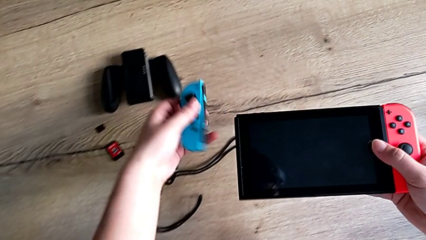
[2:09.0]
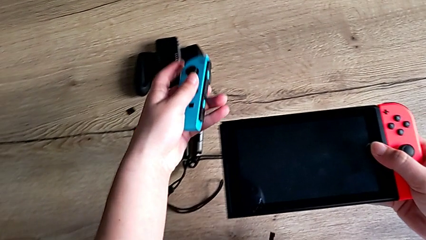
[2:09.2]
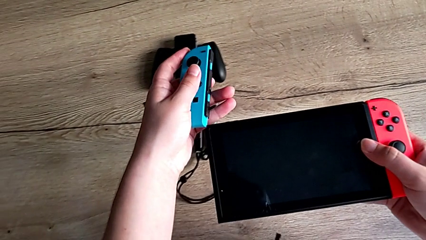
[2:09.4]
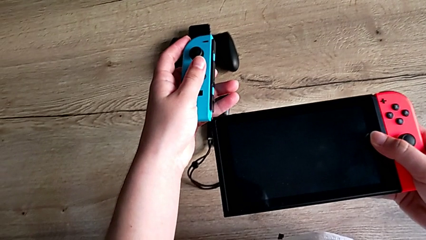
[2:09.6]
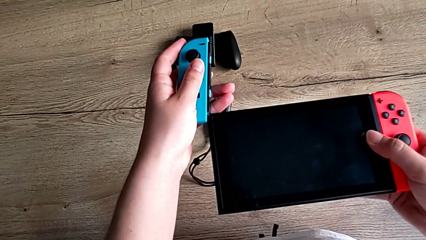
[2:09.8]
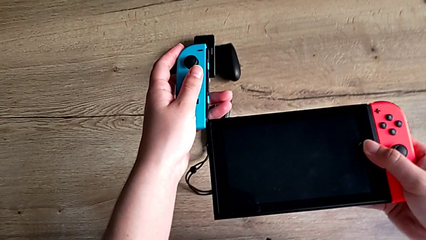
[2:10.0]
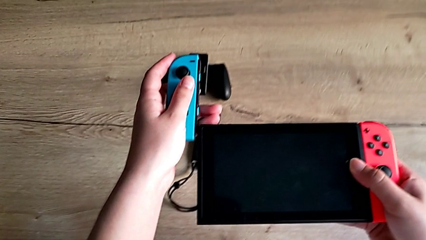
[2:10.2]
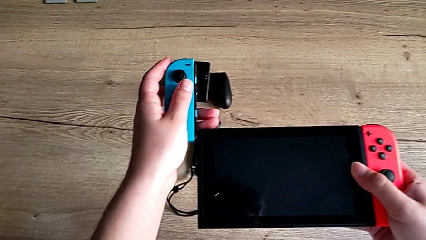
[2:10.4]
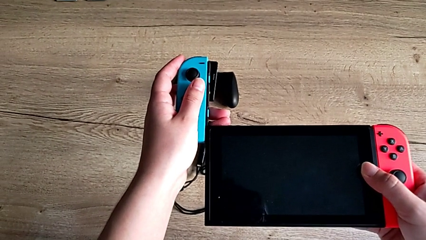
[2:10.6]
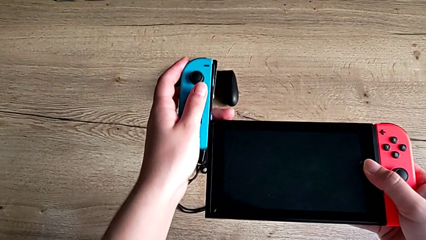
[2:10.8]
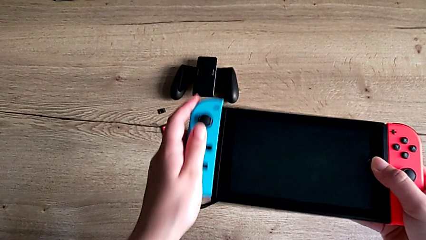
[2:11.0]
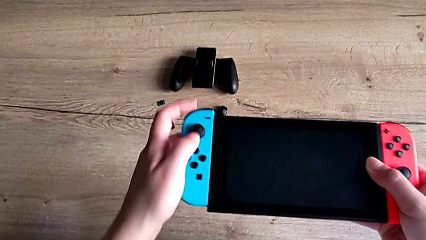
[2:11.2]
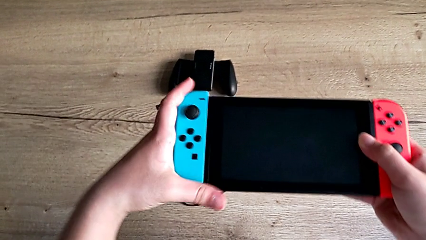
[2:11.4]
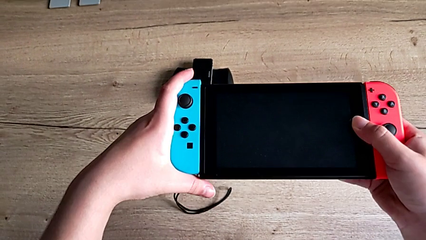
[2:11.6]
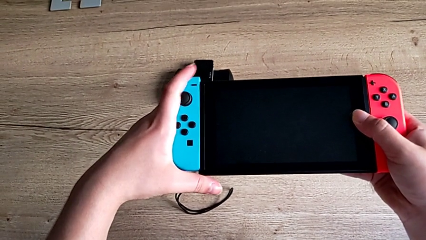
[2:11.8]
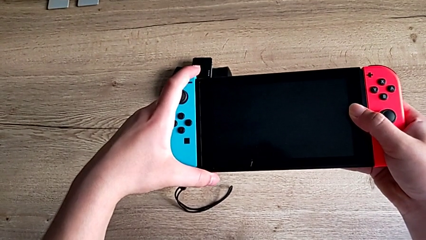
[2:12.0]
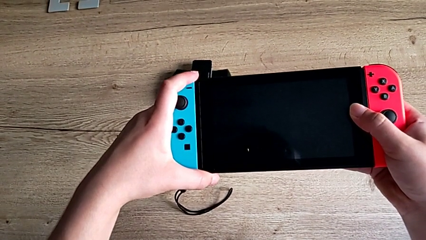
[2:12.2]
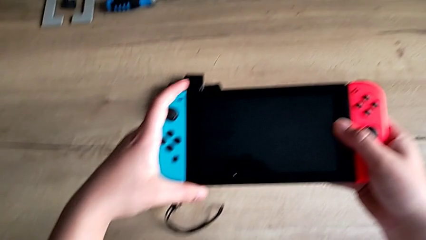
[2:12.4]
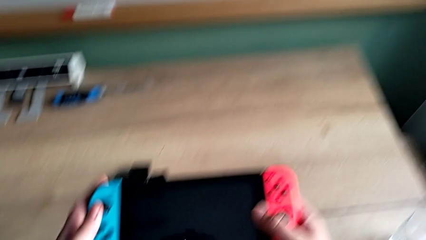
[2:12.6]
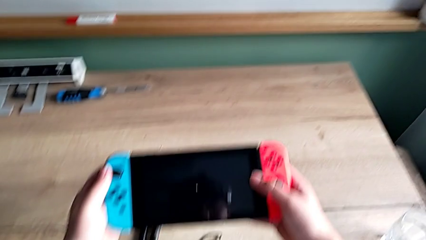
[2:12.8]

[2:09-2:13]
The camera wearer is attaching the joycons back to the Nintendo Switch. They grab the left Joy-Con controller and assemble it.

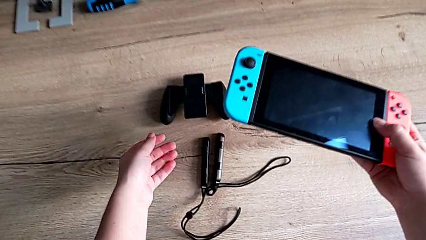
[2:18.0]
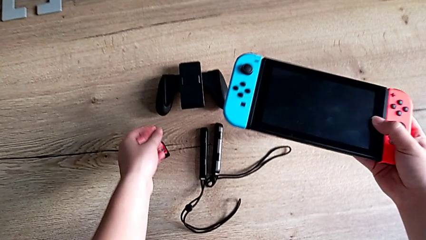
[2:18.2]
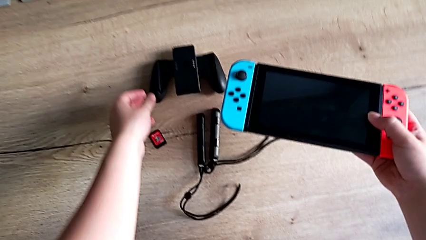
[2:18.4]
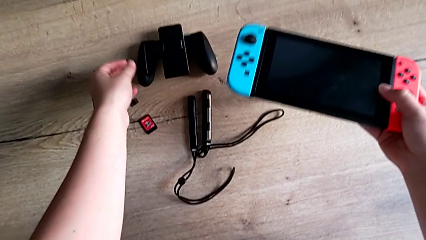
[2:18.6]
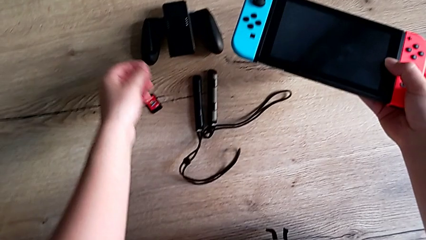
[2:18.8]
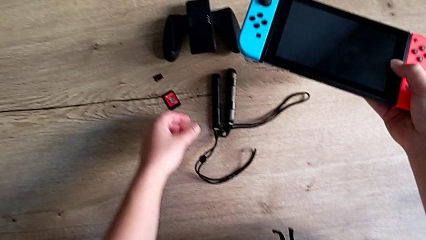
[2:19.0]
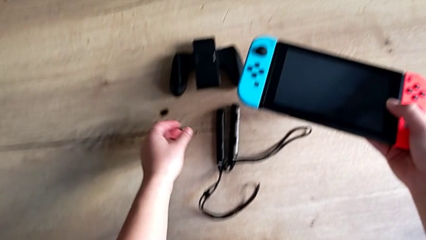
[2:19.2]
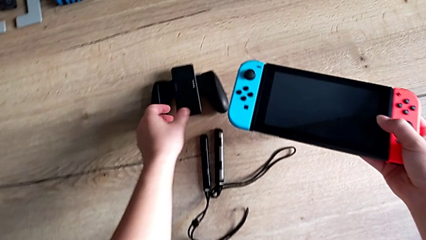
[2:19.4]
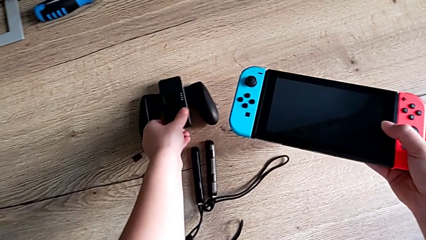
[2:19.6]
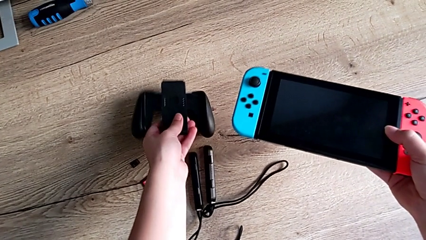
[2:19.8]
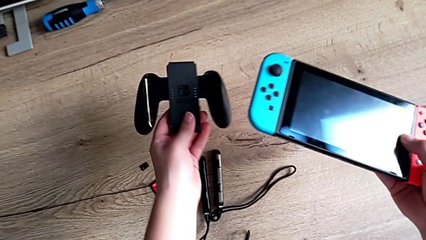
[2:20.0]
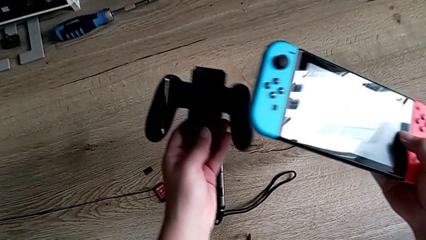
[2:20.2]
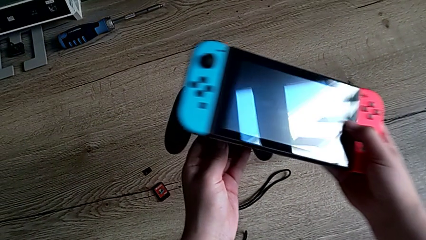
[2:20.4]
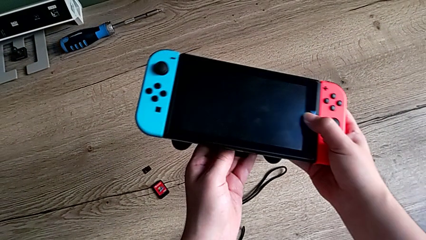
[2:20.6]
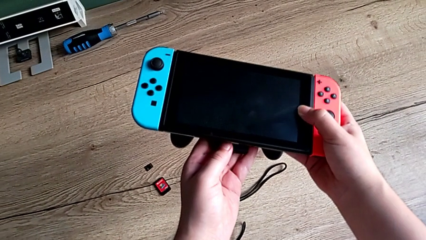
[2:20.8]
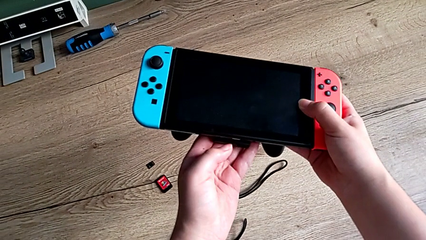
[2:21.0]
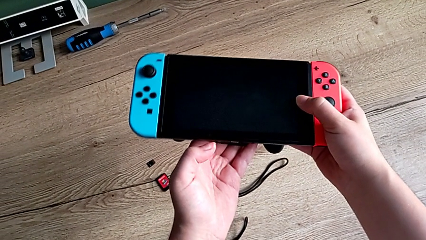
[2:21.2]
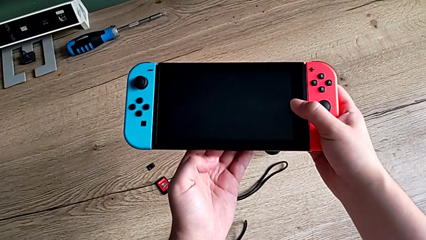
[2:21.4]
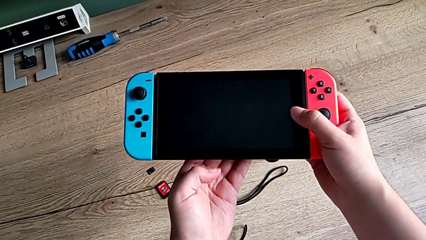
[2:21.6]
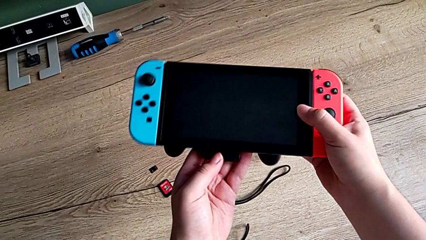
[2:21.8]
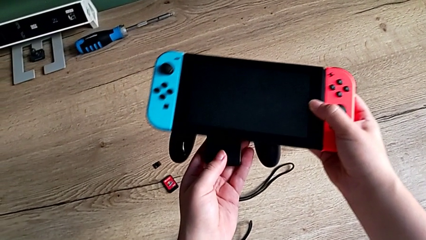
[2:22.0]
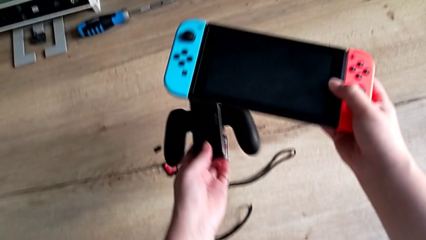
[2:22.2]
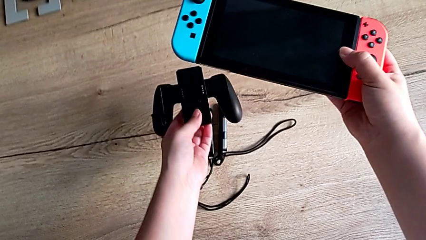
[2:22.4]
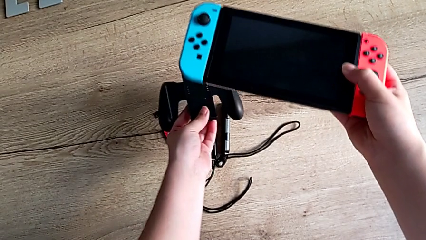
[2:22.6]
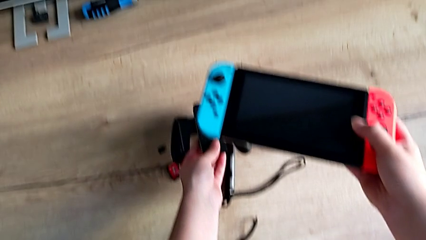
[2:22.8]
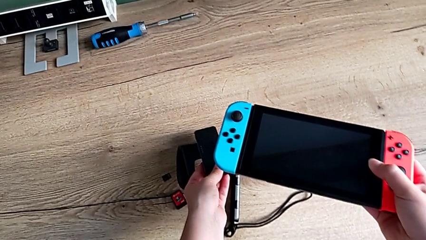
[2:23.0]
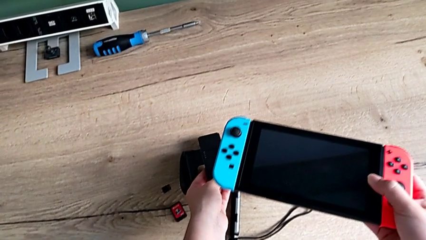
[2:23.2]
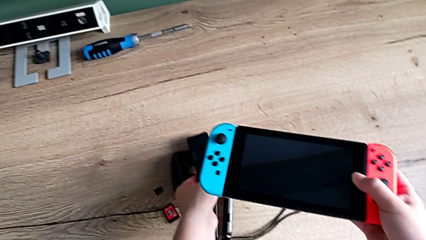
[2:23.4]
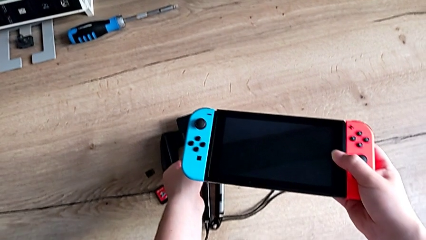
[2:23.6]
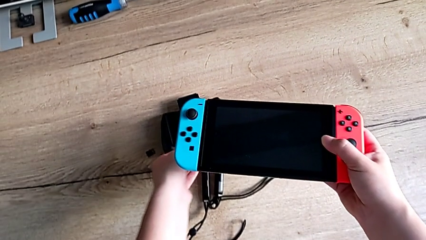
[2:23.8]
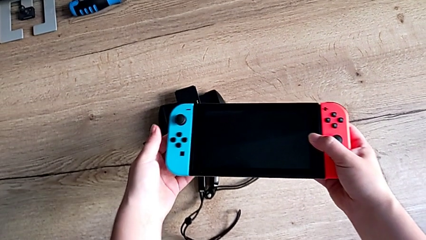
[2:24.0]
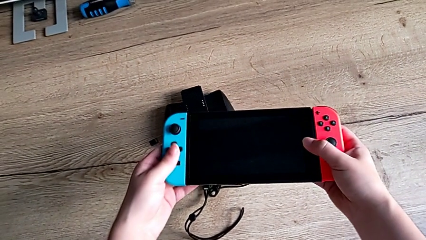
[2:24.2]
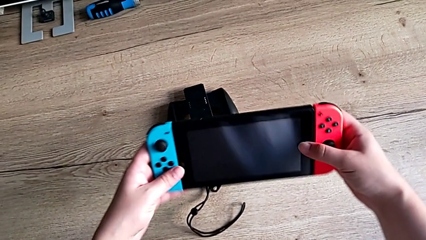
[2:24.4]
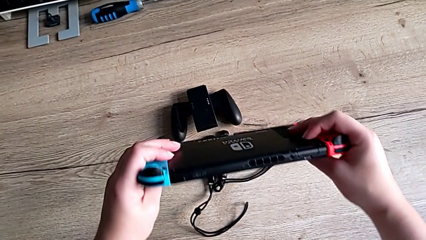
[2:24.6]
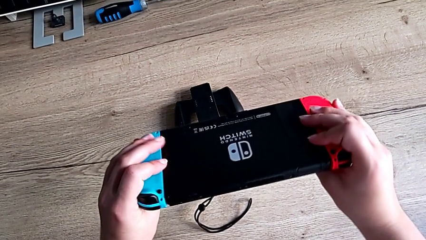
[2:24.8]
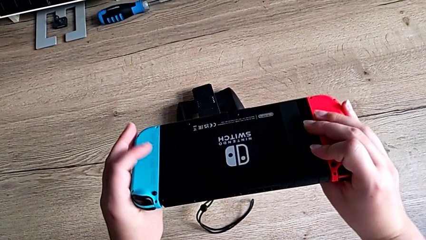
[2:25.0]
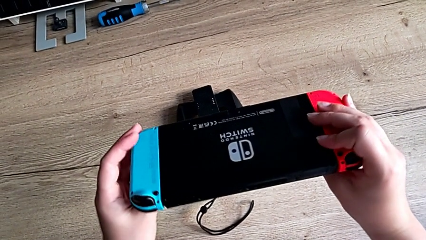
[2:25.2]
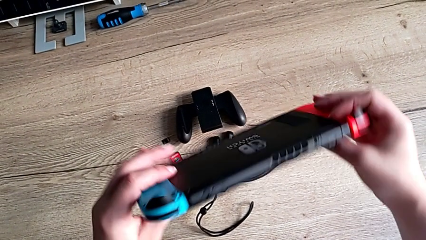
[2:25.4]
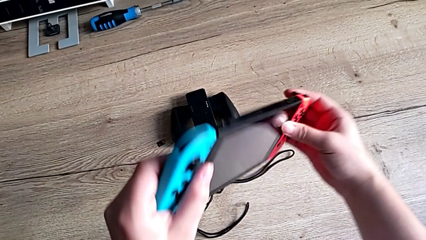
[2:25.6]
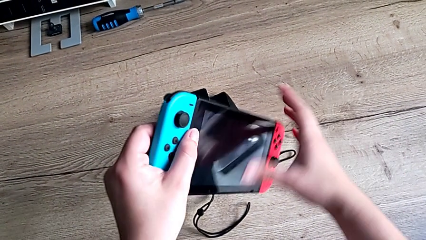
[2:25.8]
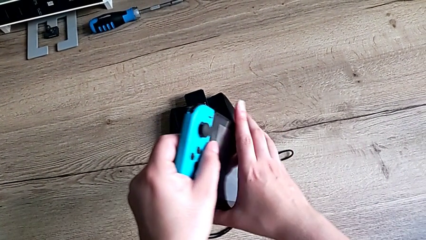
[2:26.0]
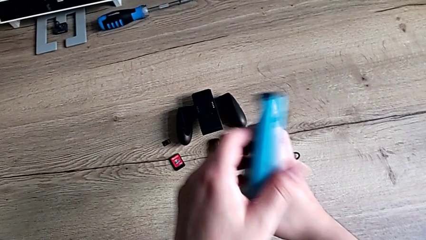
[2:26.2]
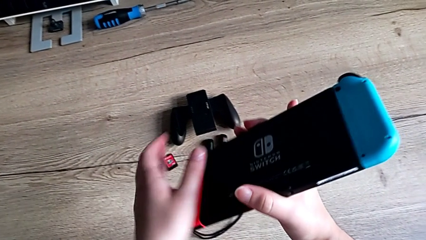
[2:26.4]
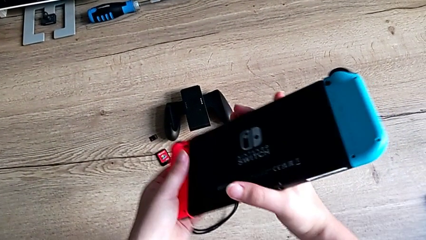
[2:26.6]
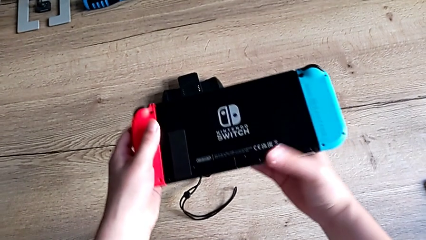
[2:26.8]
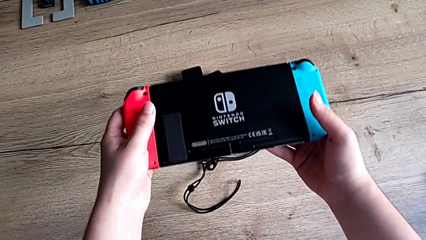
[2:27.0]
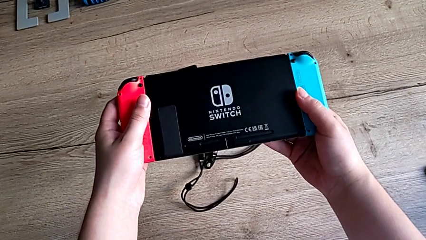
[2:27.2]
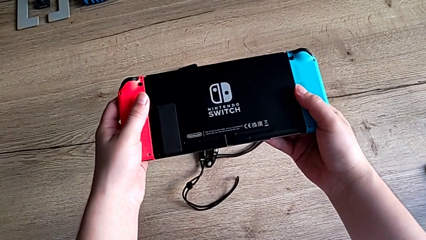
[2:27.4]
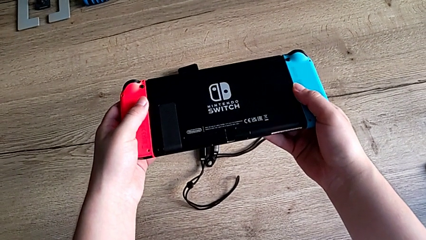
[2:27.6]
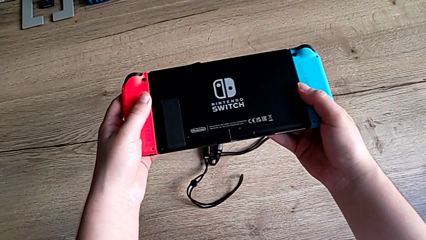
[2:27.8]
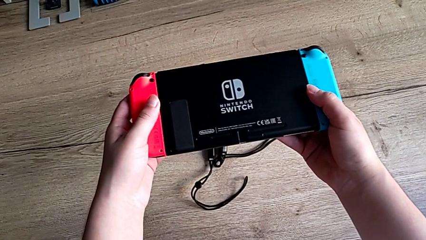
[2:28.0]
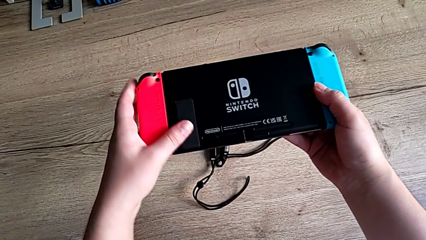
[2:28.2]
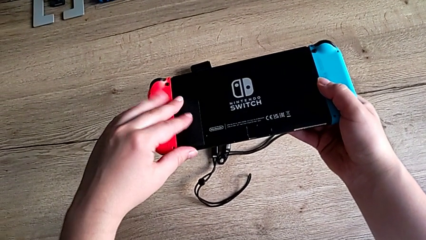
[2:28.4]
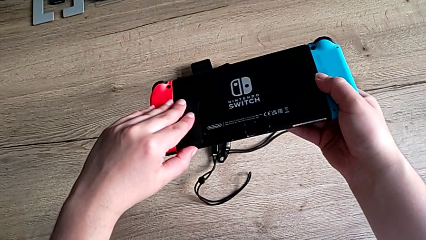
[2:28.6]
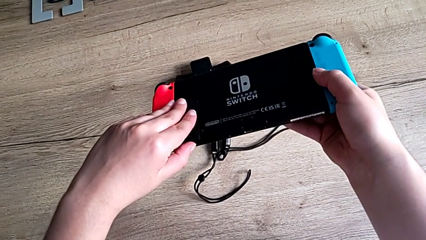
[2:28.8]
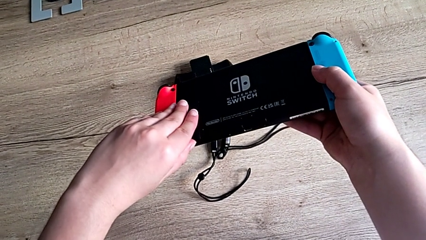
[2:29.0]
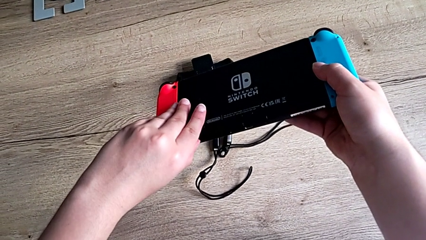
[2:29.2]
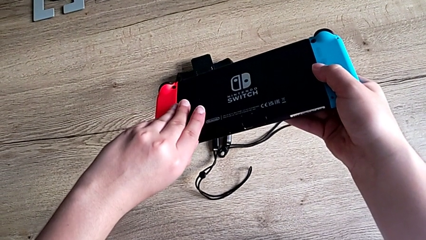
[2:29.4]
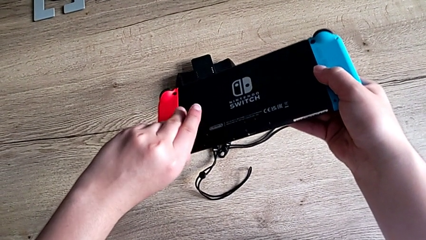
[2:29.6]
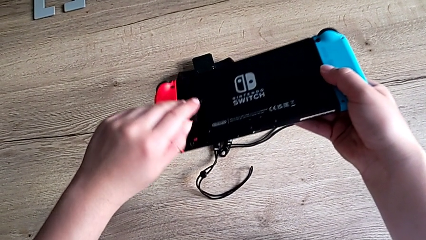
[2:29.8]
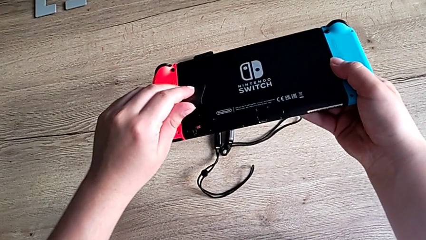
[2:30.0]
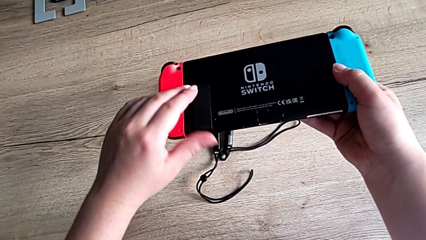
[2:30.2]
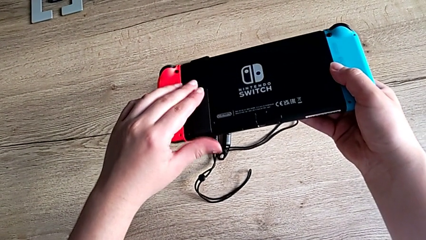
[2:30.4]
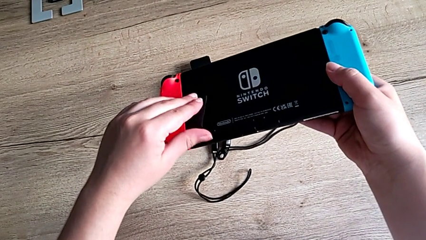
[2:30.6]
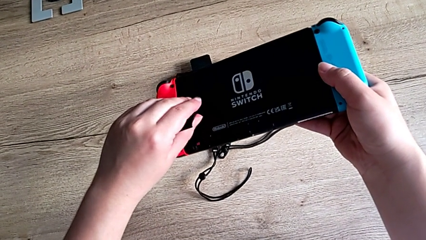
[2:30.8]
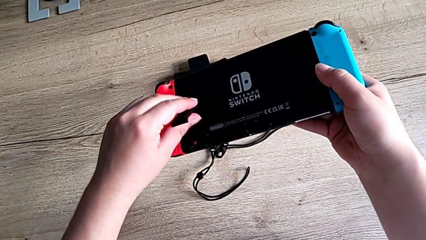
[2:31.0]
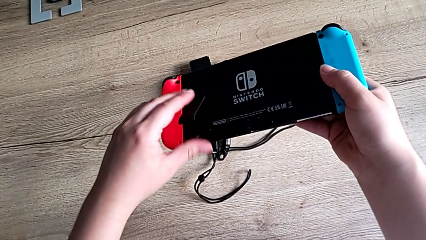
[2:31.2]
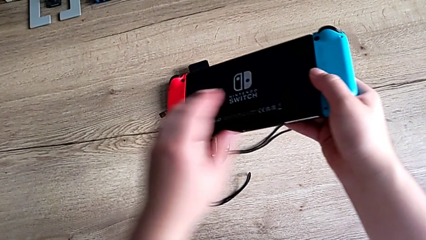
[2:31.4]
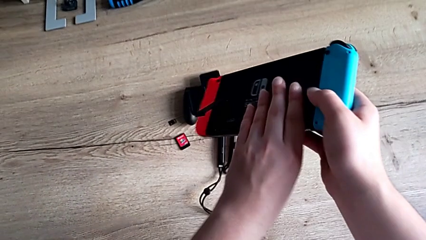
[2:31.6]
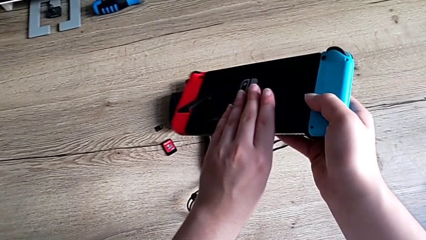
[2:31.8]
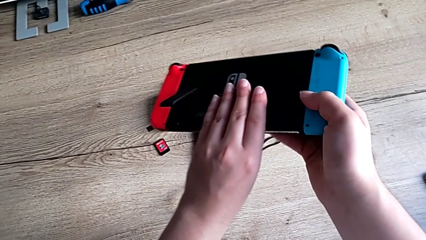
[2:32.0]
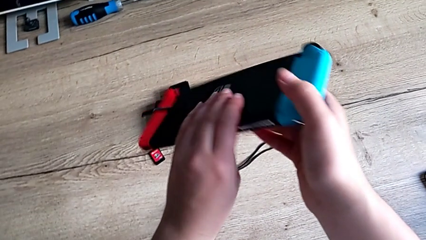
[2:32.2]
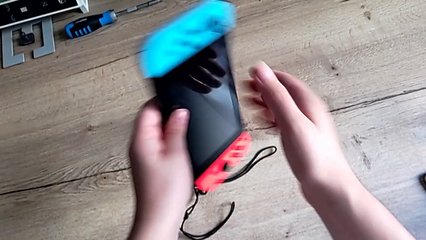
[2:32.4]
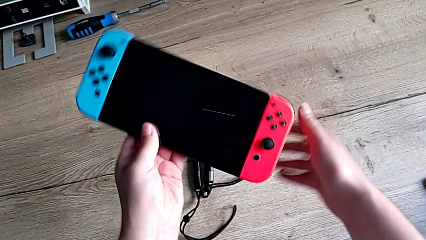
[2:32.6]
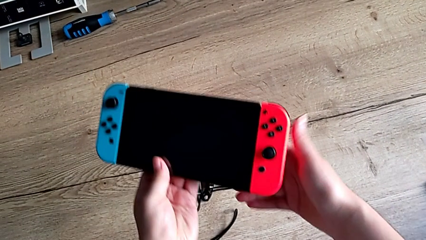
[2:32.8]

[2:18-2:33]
The camera wearer is pulling out the kickstand of the Nintendo Switch. They grab the comfort grip, place it twice, rotate the Nintendo Switch, open the kickstand and flip the Nintendo Switch.
